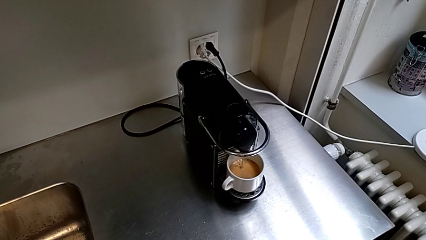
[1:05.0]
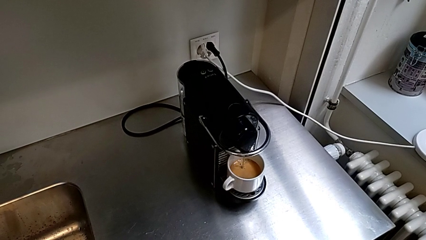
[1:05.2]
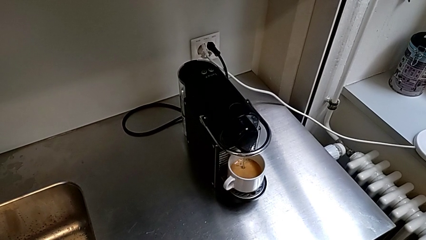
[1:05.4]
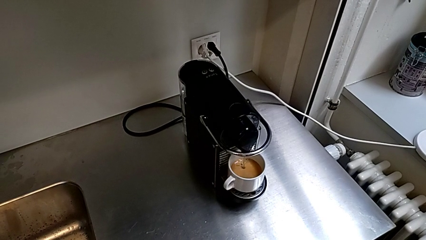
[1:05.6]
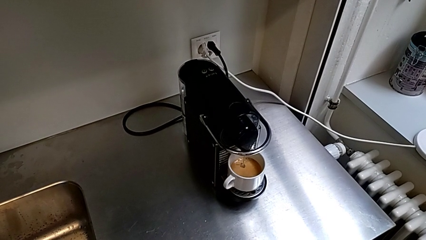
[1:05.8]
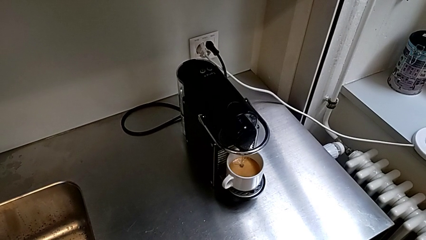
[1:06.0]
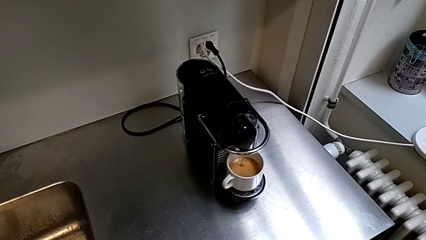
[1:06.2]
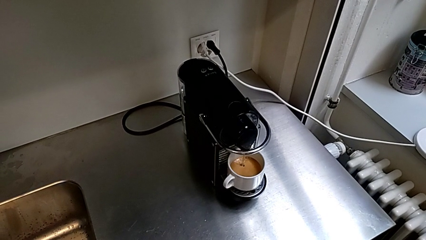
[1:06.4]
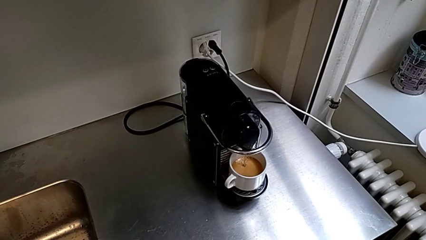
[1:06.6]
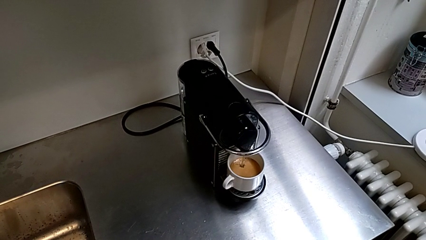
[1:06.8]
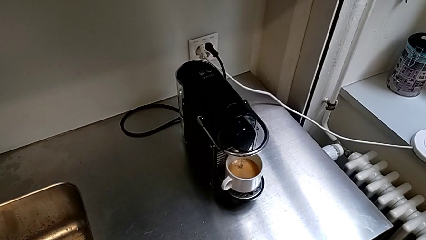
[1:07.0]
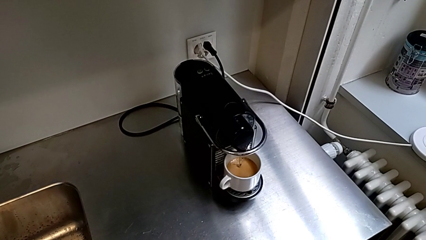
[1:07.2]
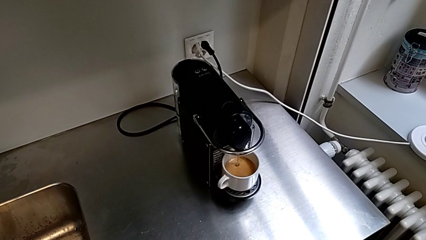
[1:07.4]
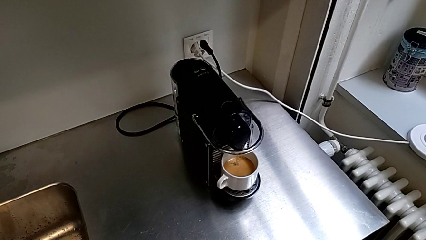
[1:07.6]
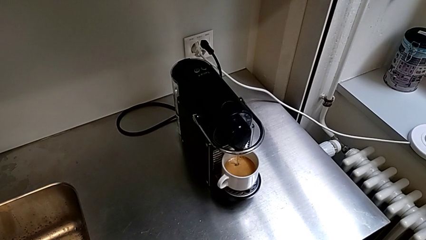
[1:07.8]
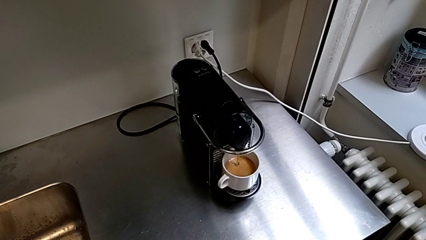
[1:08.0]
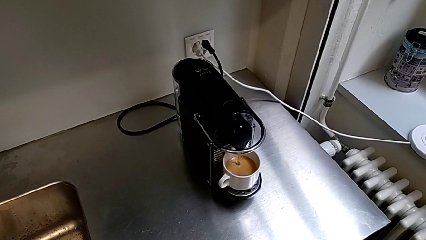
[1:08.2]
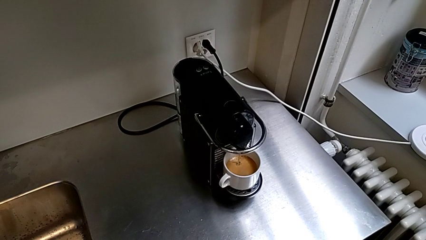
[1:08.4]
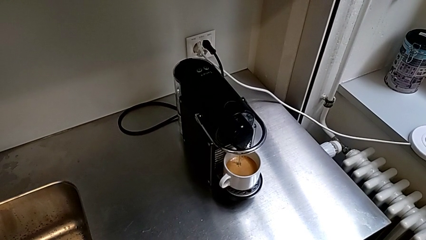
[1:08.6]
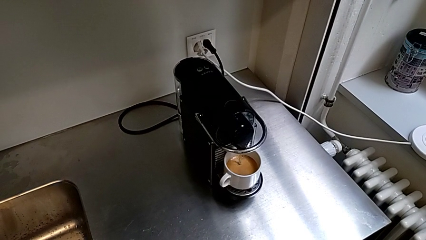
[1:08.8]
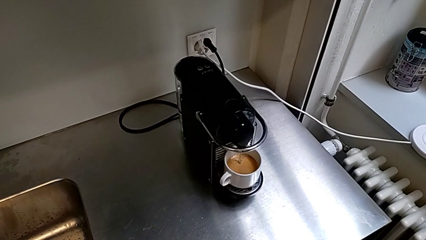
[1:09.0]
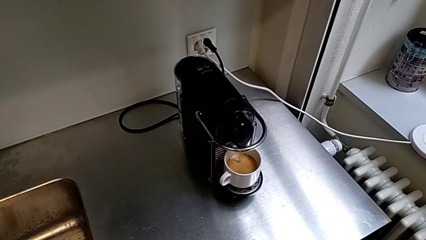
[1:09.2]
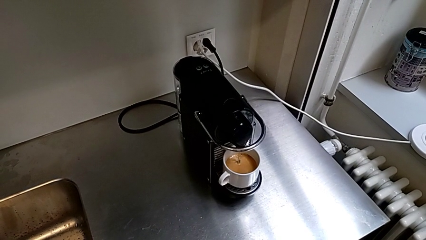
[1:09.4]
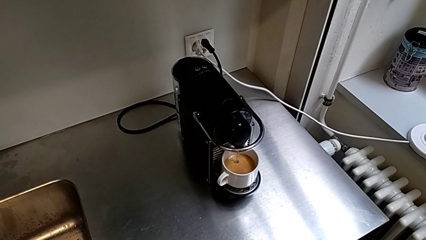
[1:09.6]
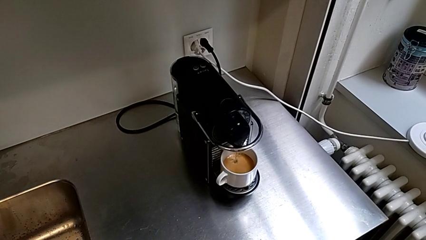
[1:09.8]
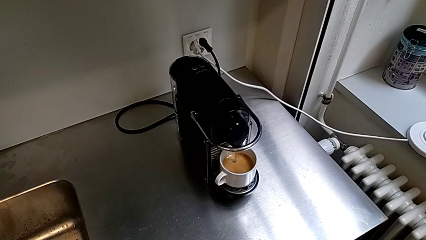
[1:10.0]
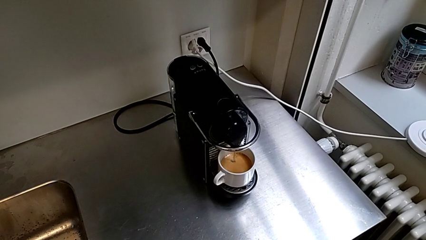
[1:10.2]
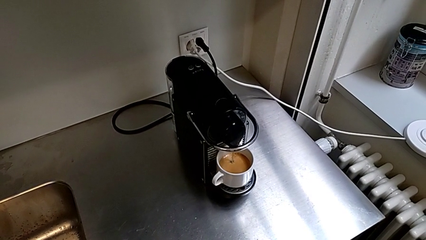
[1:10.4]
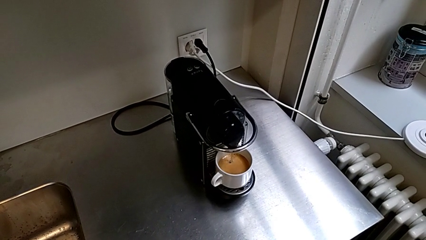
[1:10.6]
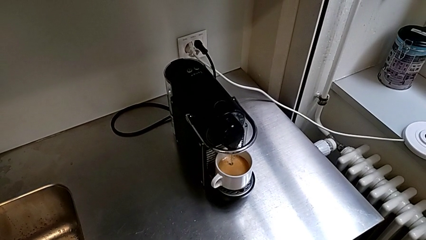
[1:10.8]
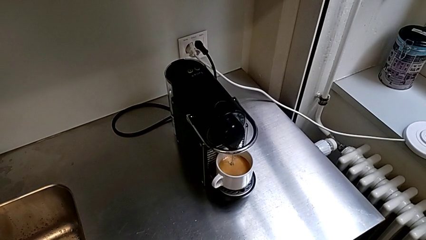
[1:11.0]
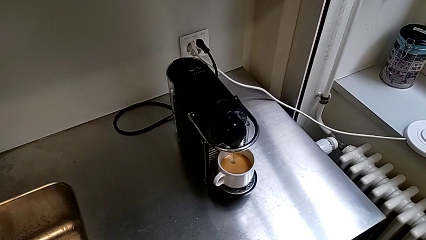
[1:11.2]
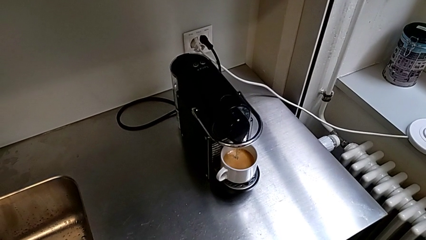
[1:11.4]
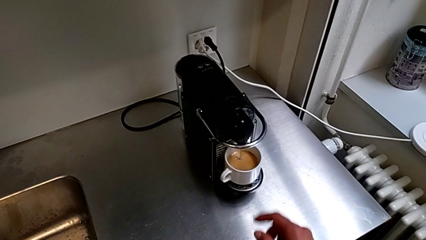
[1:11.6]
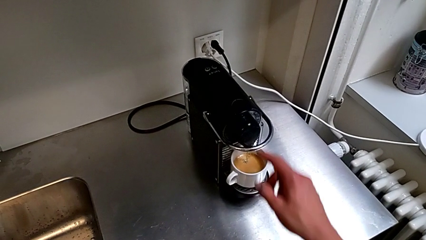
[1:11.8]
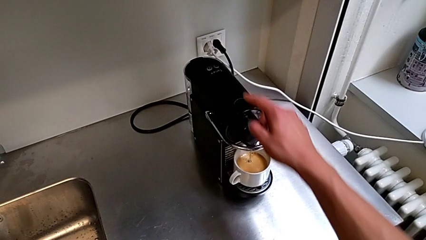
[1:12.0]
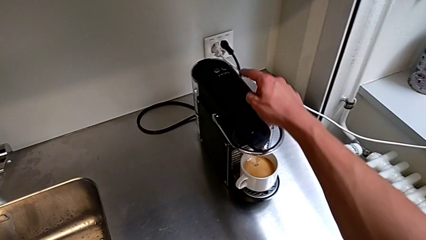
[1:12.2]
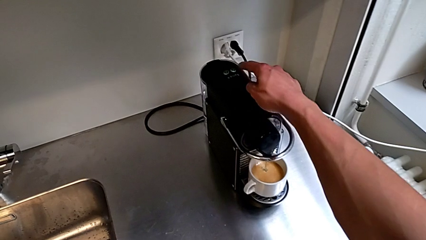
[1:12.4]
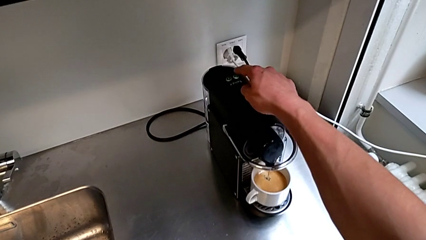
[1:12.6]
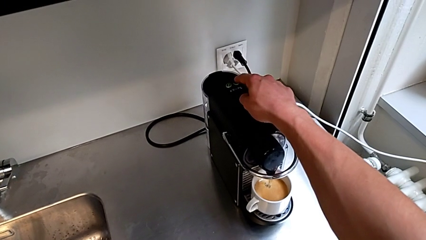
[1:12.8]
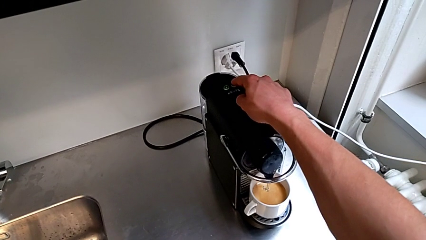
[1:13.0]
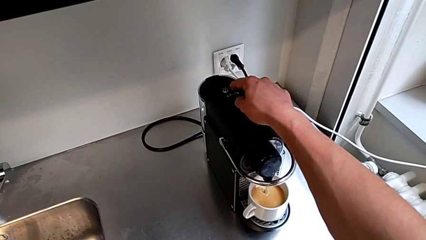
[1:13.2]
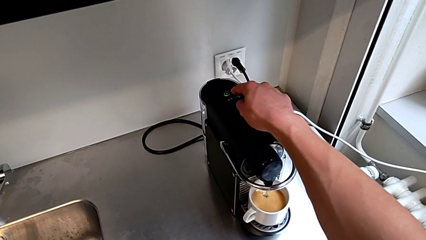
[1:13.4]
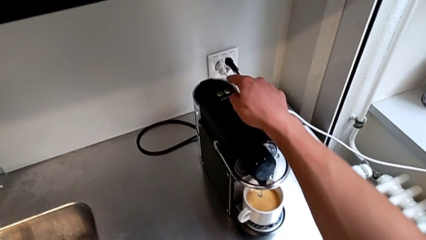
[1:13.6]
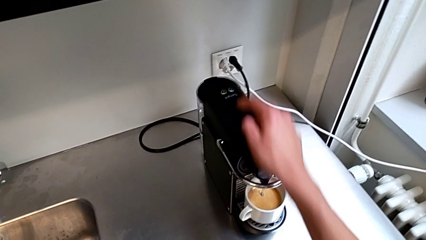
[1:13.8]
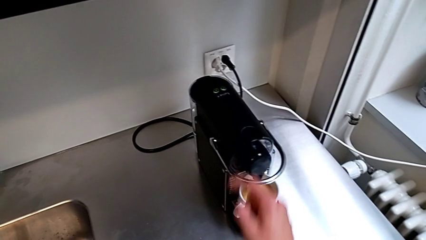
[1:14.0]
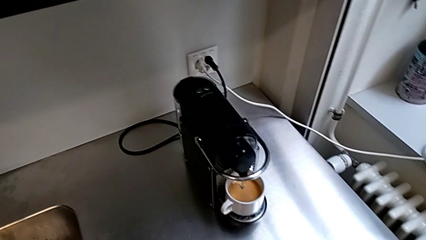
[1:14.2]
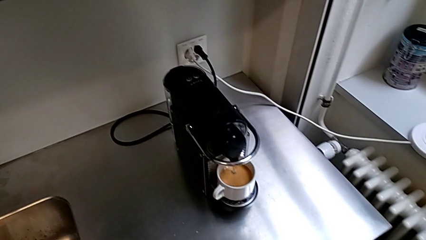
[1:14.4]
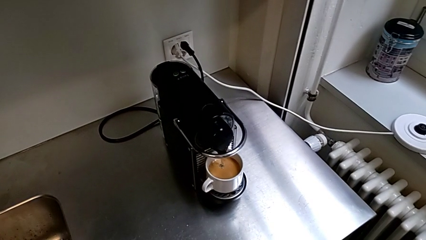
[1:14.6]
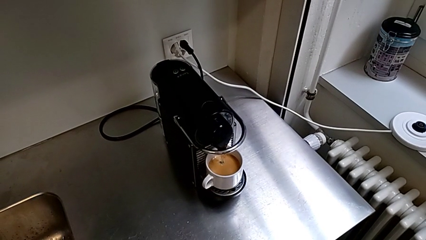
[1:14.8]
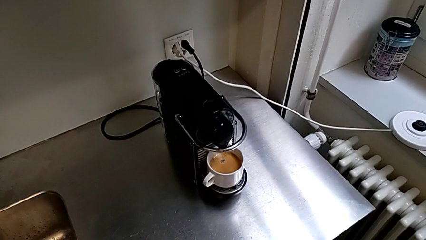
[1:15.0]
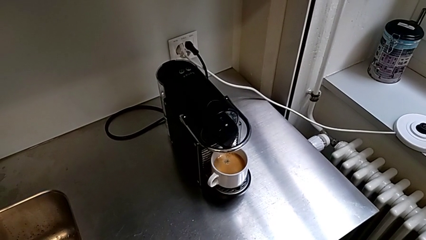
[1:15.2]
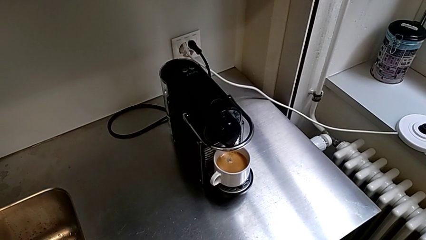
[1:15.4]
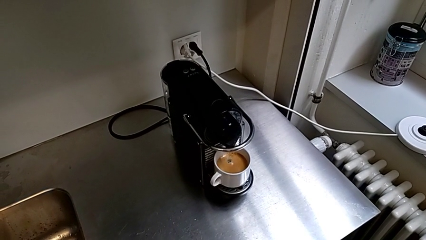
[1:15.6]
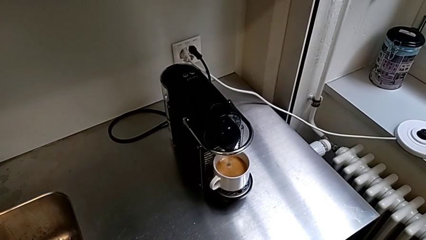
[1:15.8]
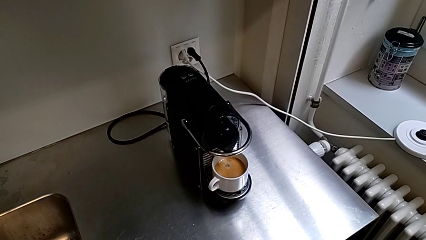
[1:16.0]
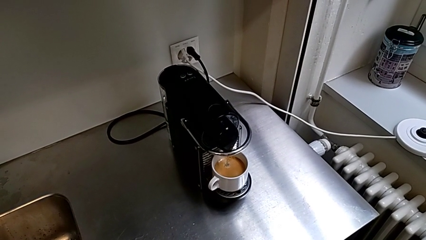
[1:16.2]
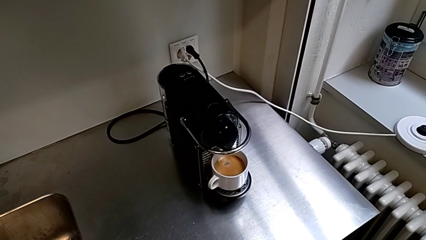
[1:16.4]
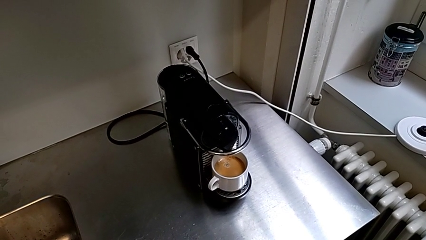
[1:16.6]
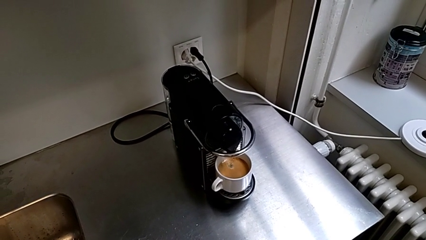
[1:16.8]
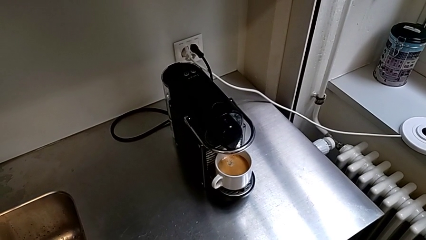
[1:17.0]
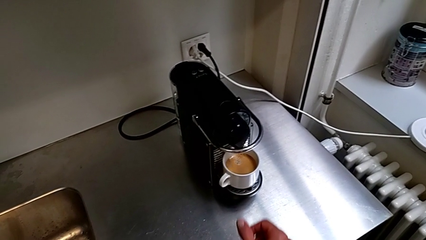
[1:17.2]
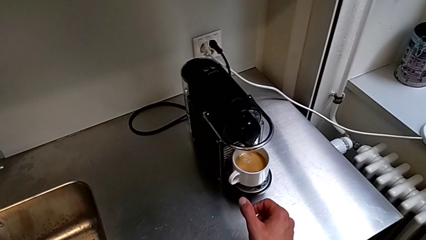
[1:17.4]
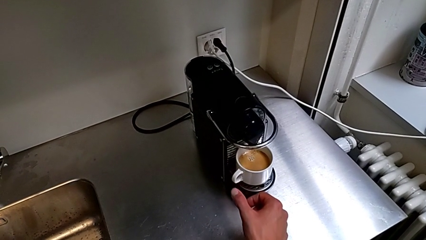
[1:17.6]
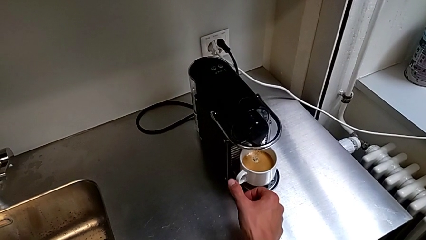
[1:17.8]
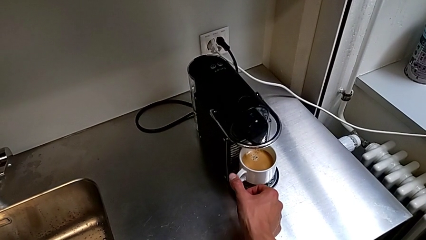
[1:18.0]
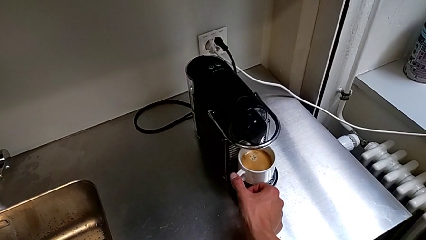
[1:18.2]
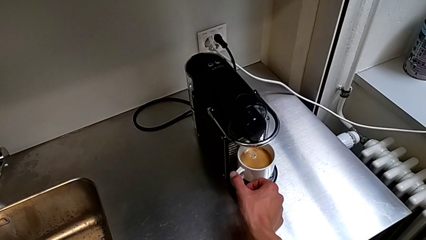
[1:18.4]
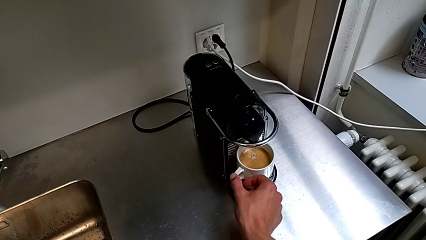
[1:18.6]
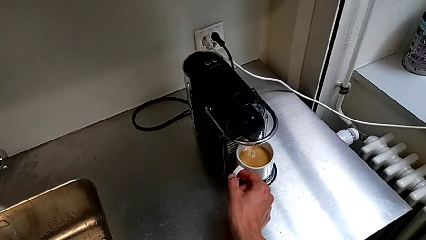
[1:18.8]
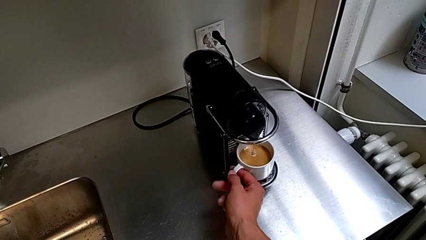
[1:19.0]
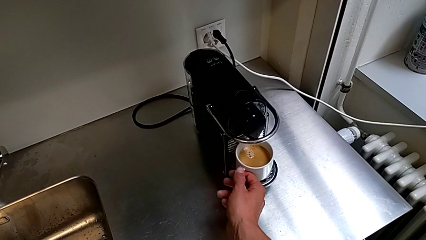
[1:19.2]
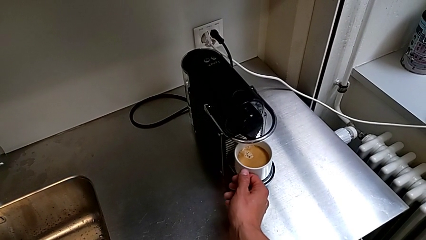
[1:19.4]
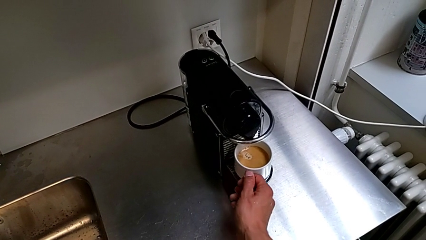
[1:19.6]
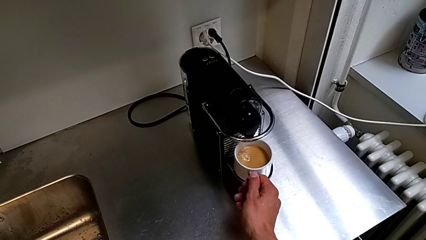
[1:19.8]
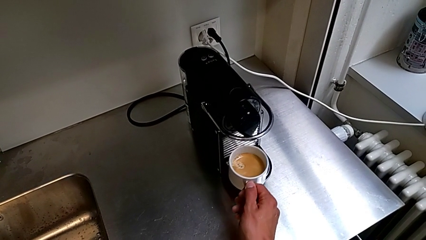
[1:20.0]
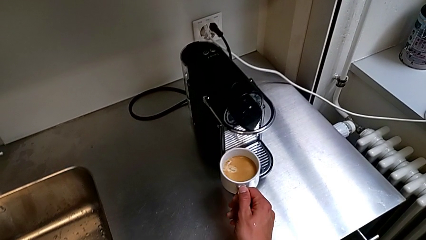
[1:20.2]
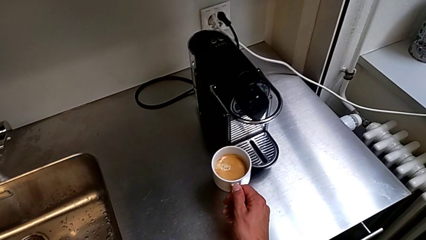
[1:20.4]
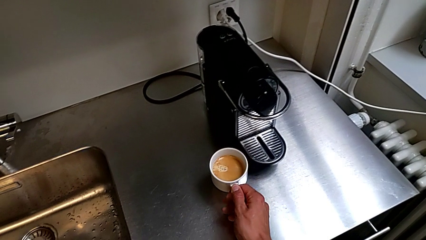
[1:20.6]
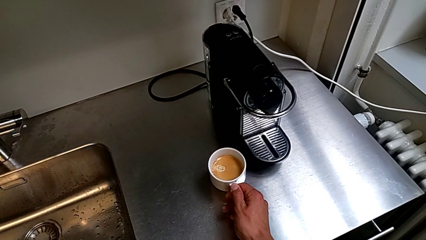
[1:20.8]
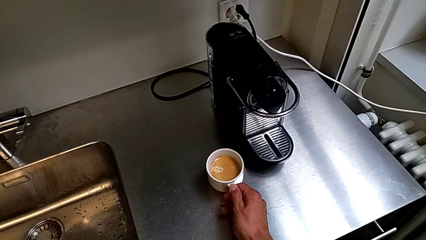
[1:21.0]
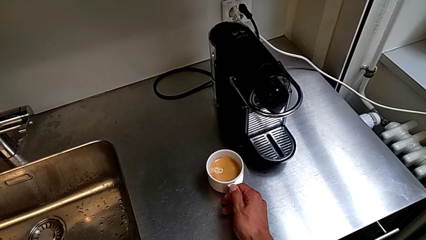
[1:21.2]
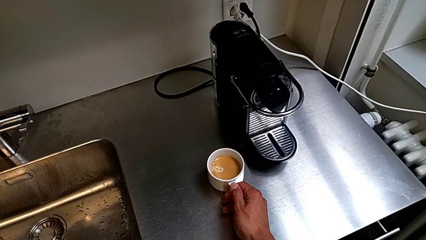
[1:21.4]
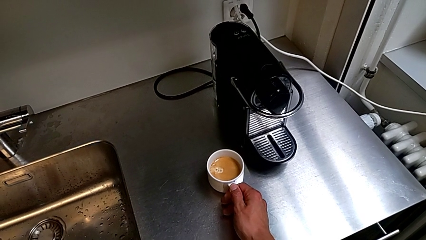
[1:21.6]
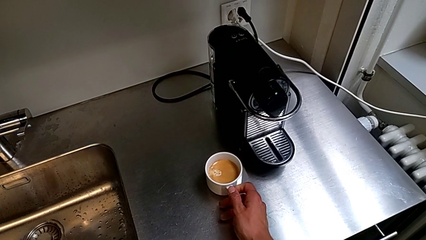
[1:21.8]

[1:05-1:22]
The camera wearer is making a coffee. They approach the button, press it, approach the cup, grab it and place it, all with the right hand.
